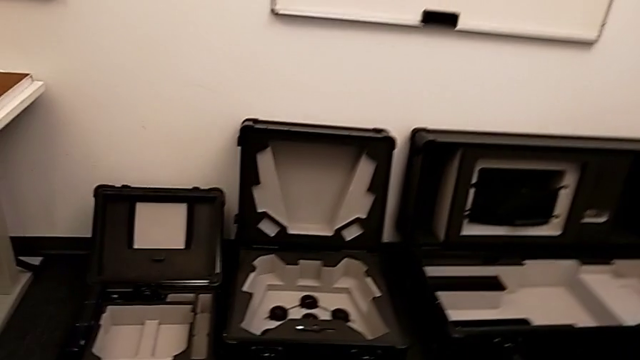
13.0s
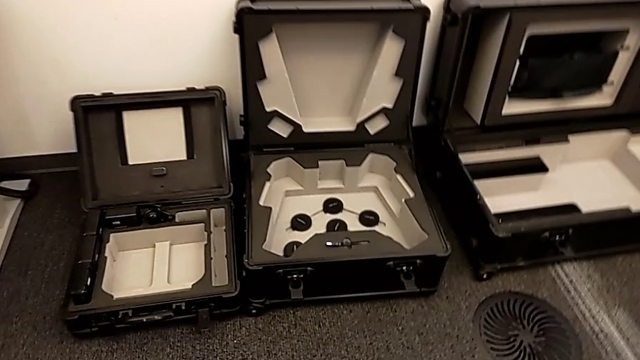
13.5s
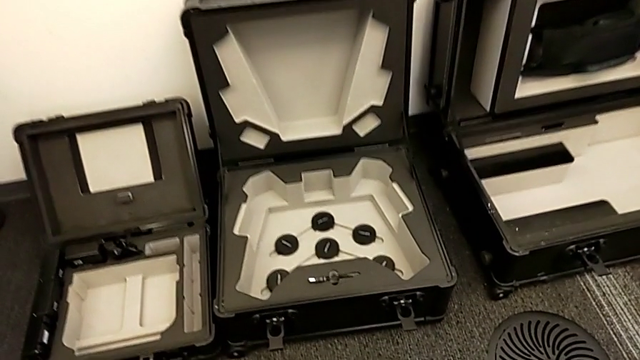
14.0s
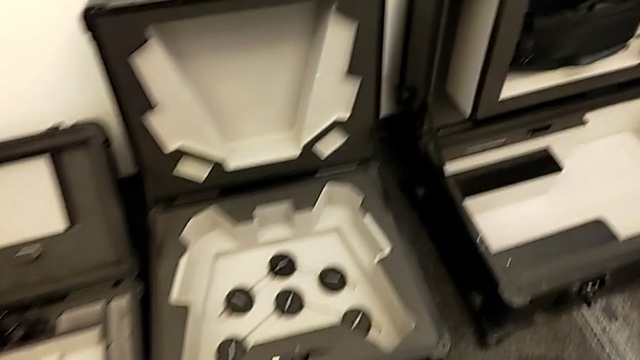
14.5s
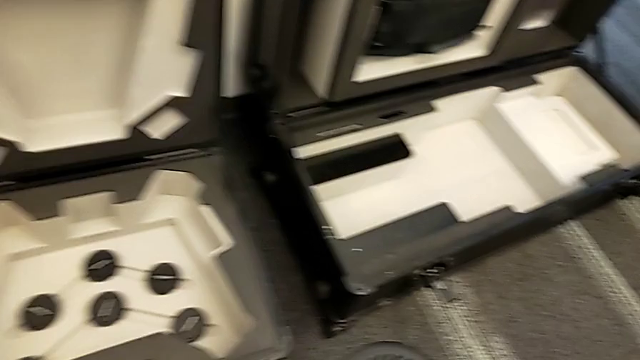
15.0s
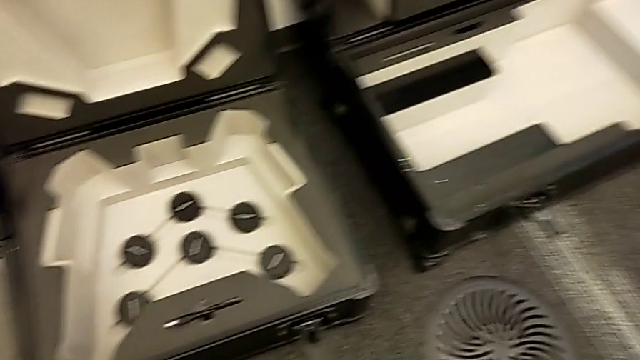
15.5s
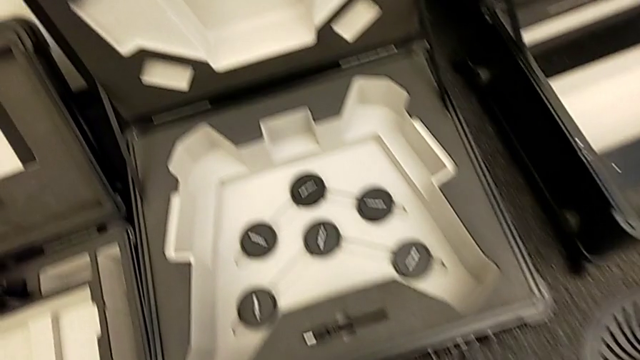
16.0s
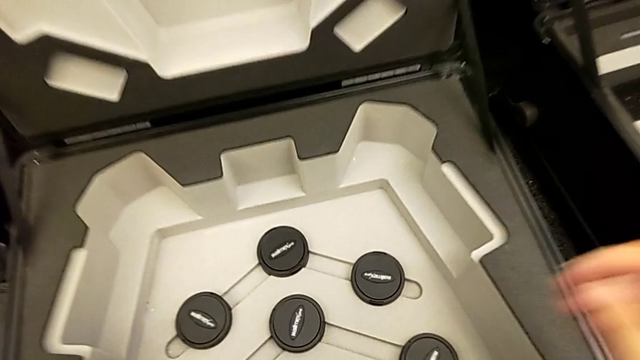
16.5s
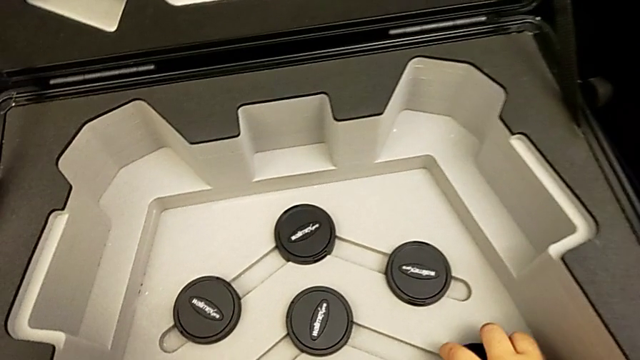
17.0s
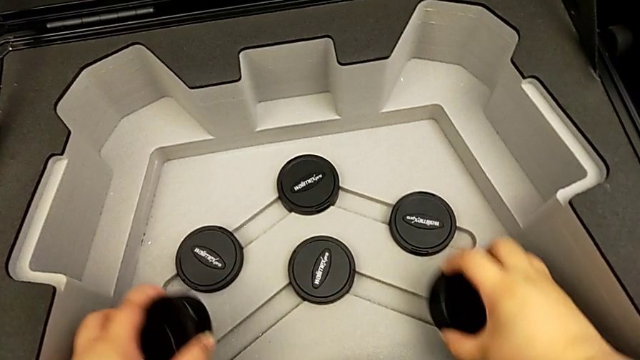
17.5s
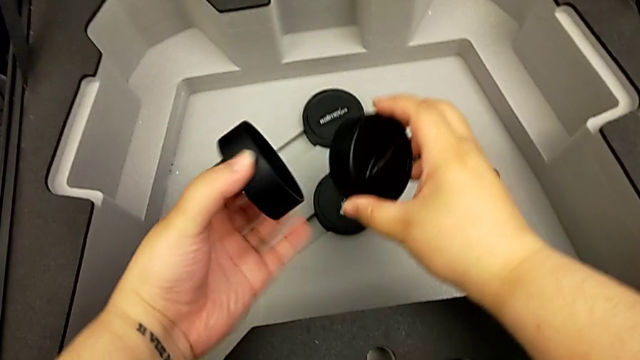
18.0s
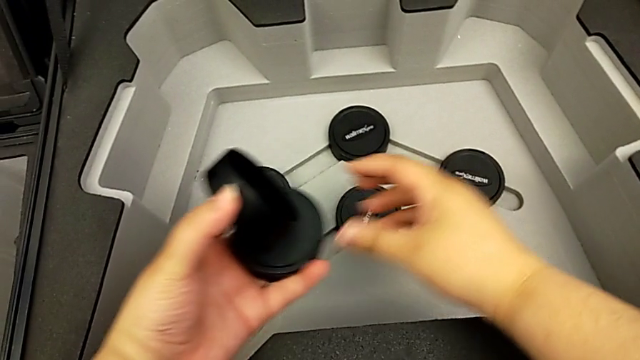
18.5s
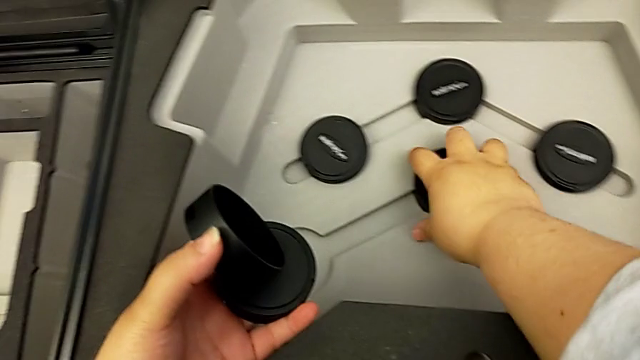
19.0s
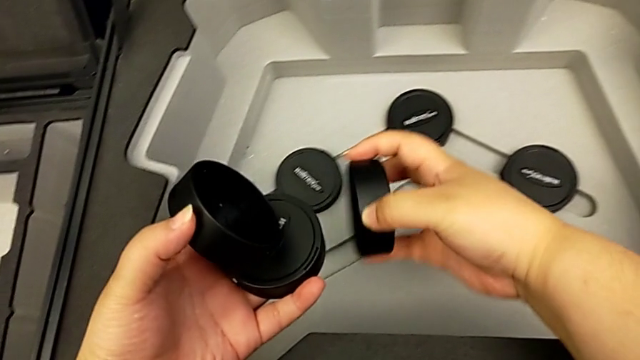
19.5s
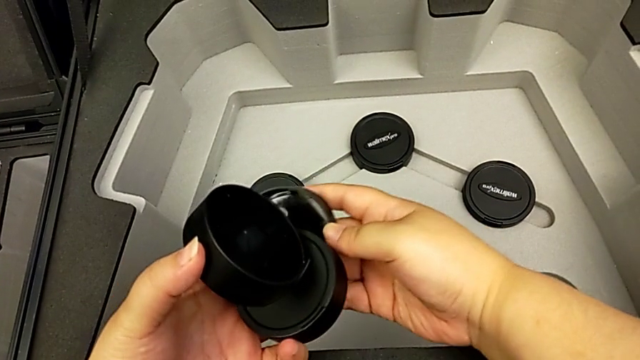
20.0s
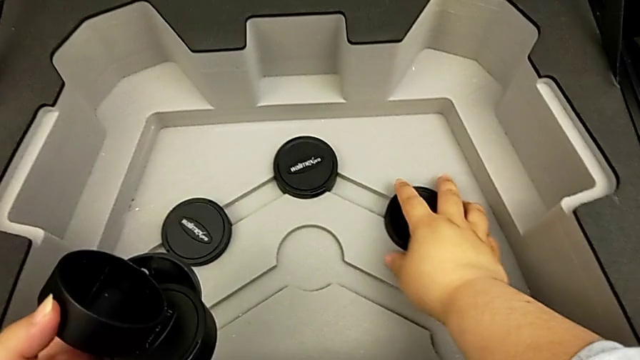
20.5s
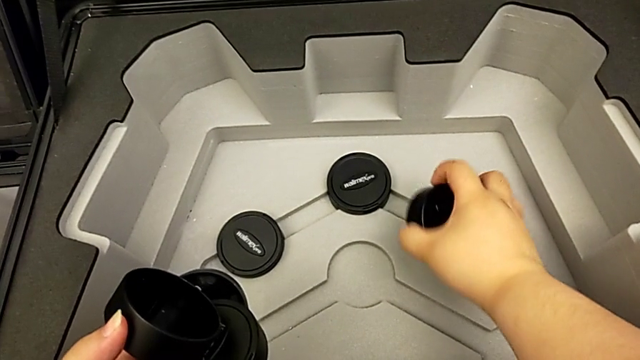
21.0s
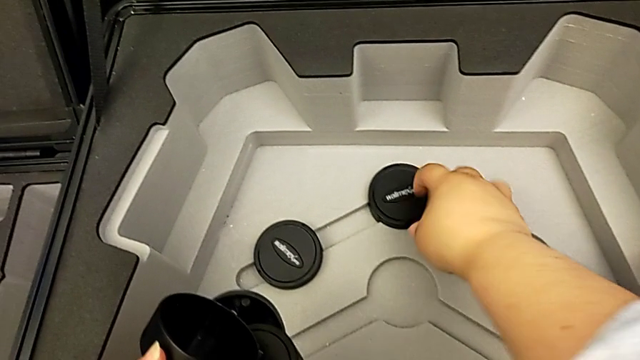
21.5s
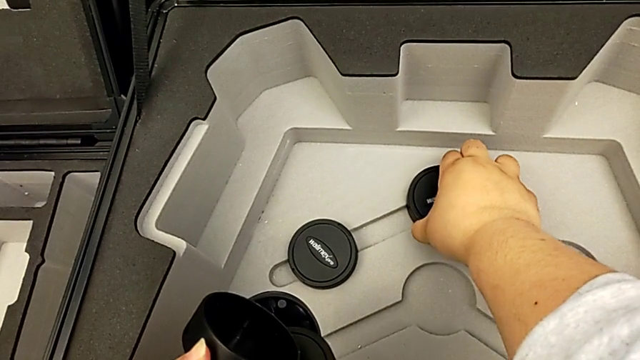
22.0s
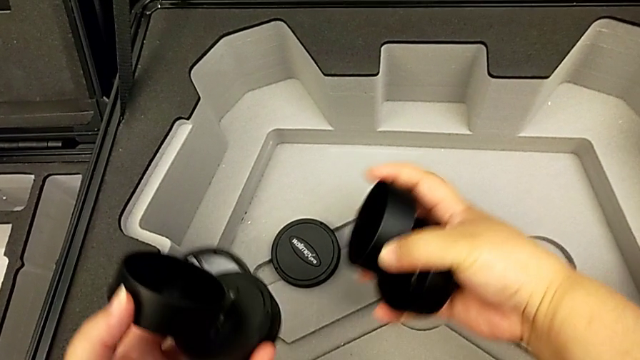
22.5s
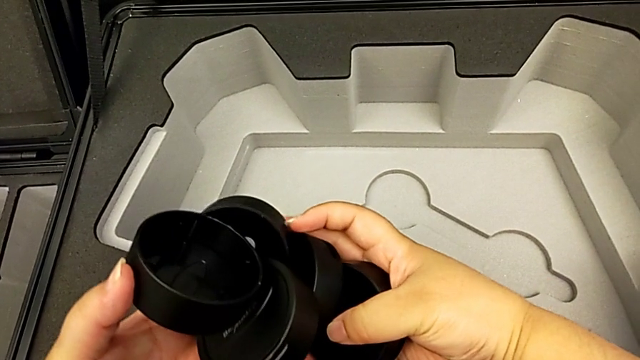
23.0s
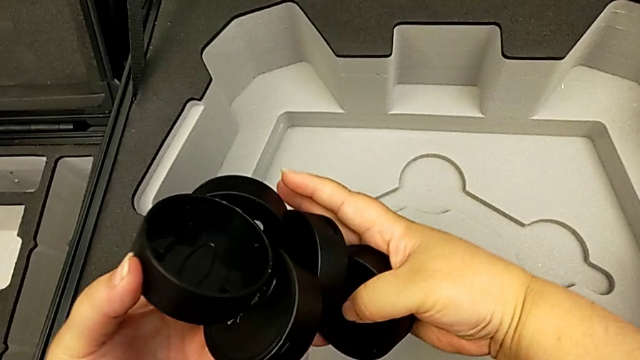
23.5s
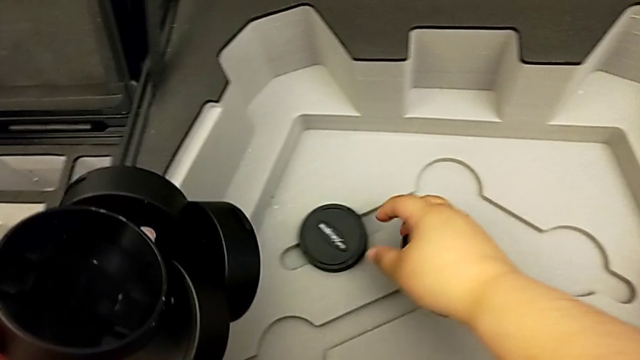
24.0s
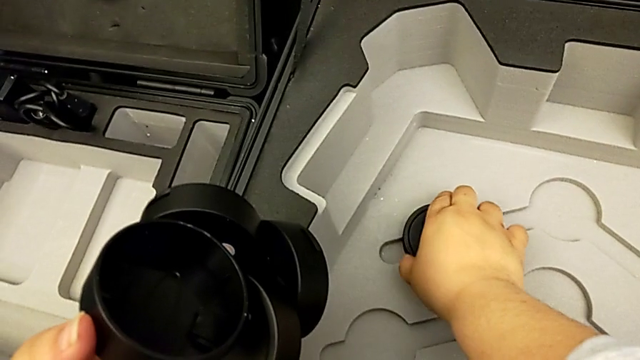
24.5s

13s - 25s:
The camera wearer is putting all the lens caps on the camera. They grab the lens caps.

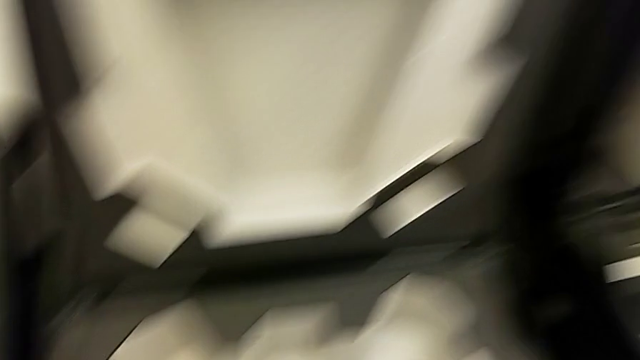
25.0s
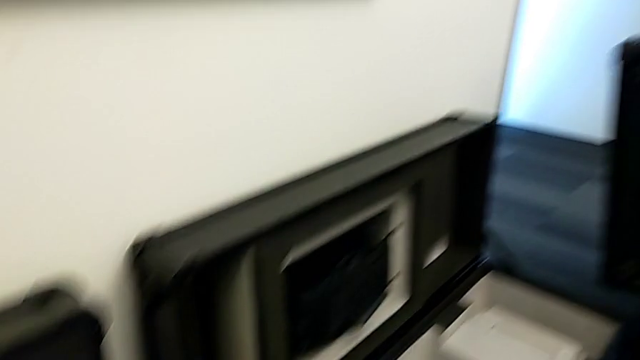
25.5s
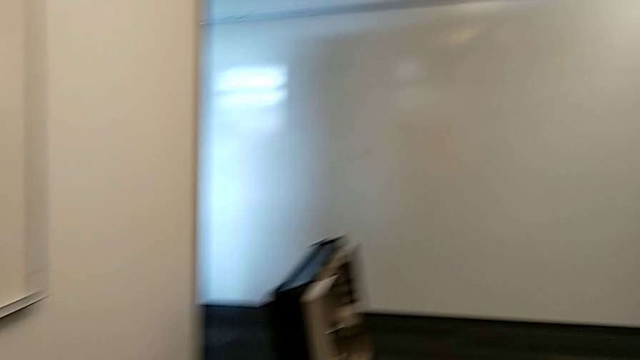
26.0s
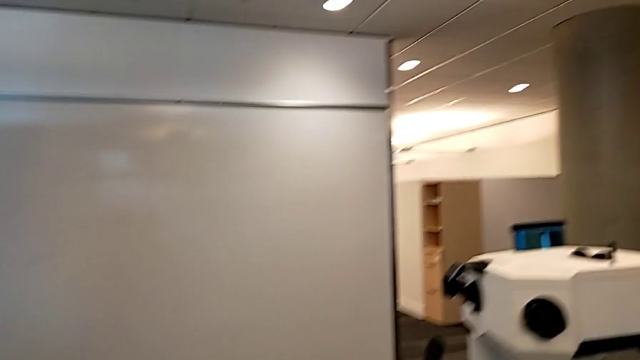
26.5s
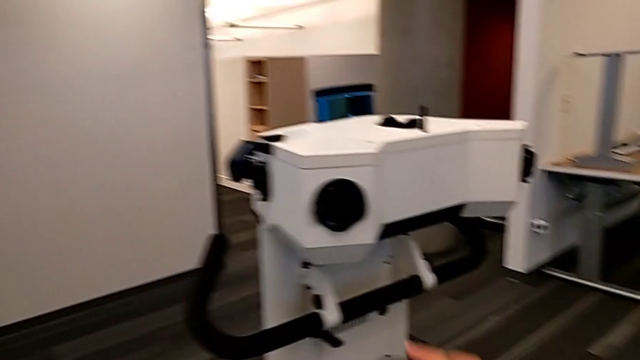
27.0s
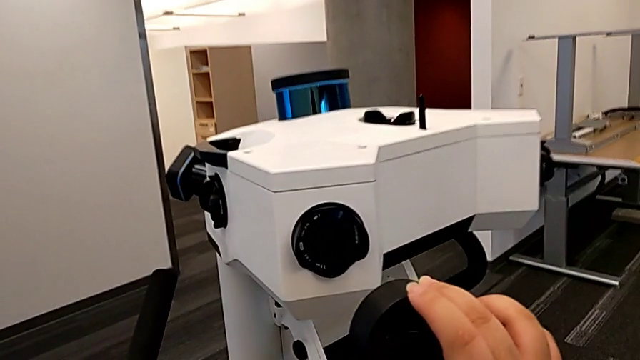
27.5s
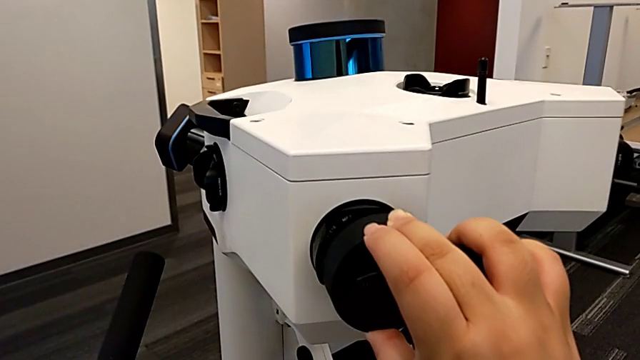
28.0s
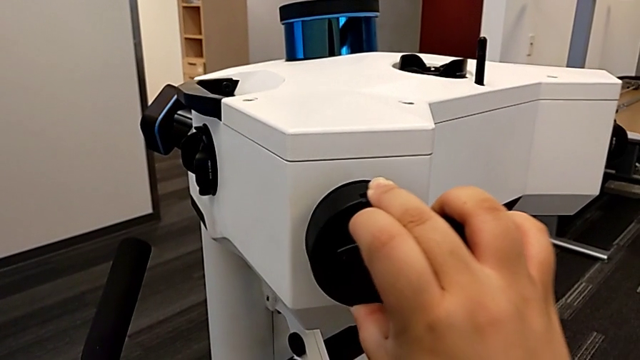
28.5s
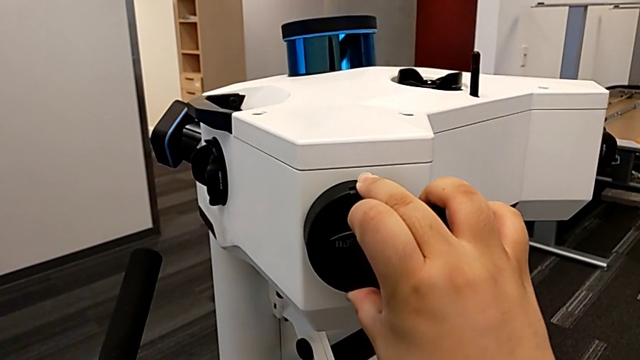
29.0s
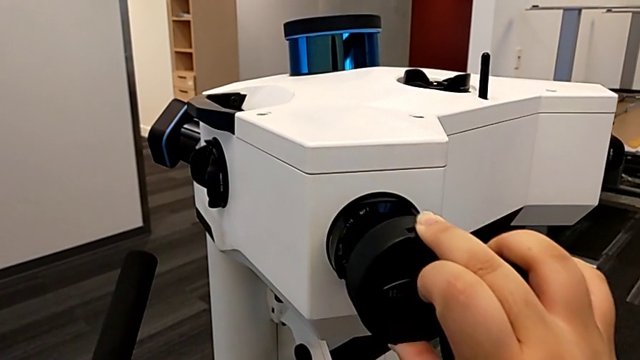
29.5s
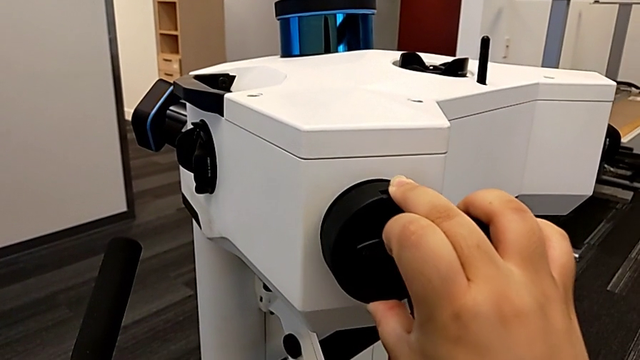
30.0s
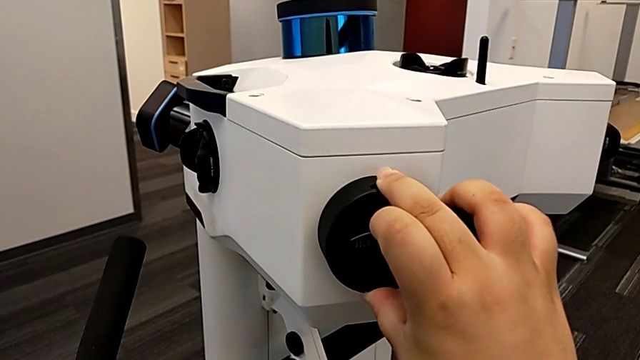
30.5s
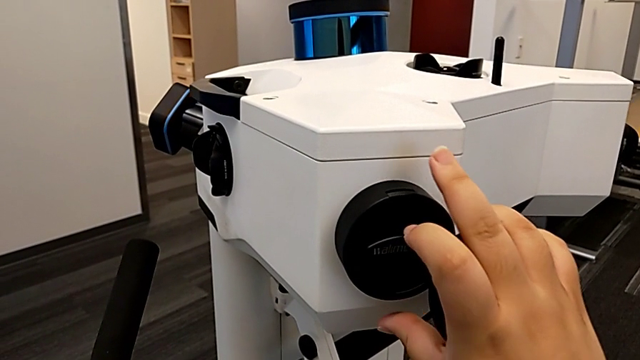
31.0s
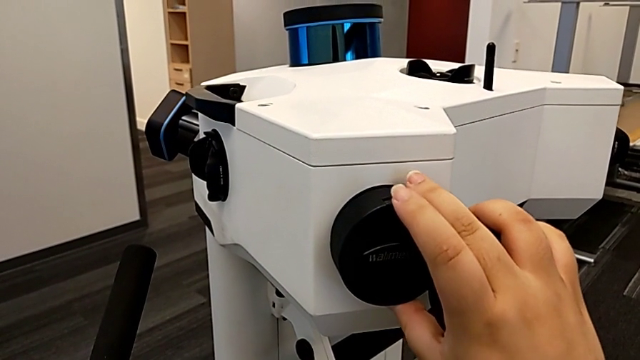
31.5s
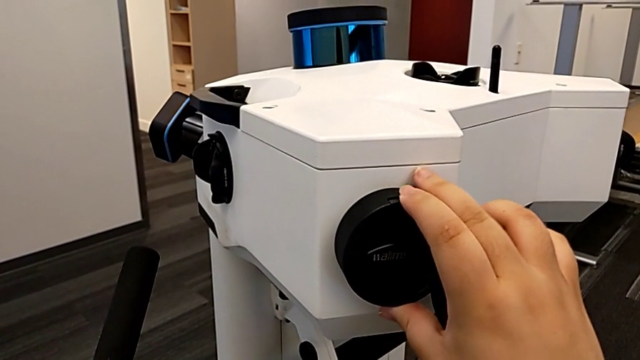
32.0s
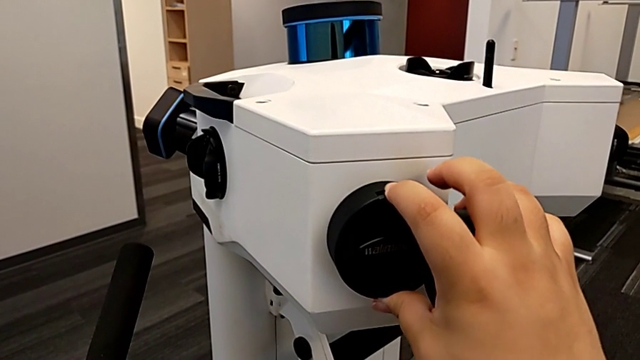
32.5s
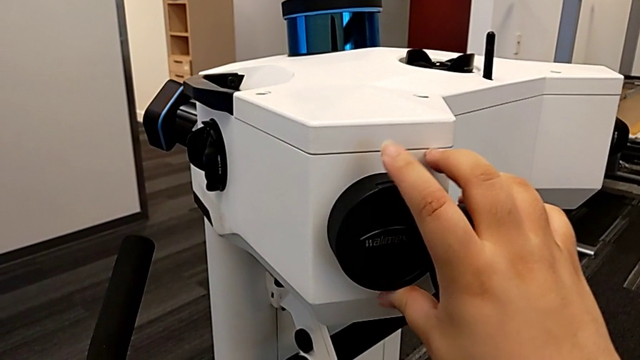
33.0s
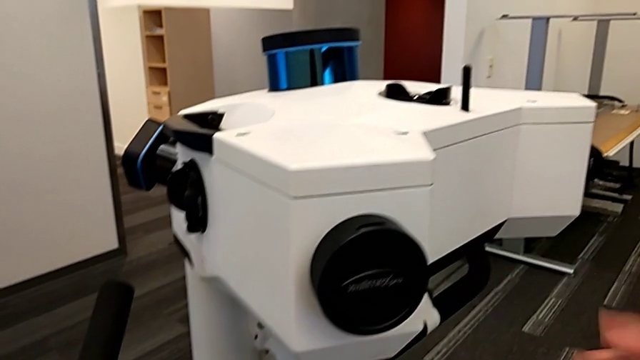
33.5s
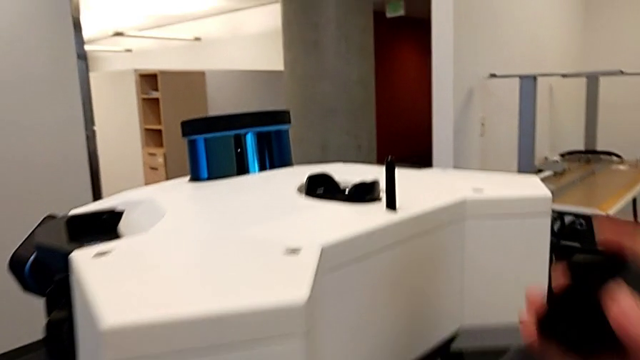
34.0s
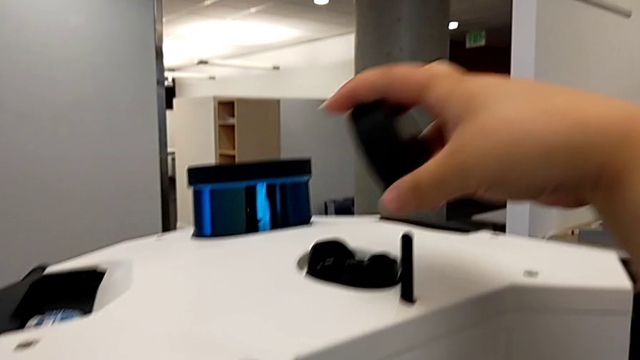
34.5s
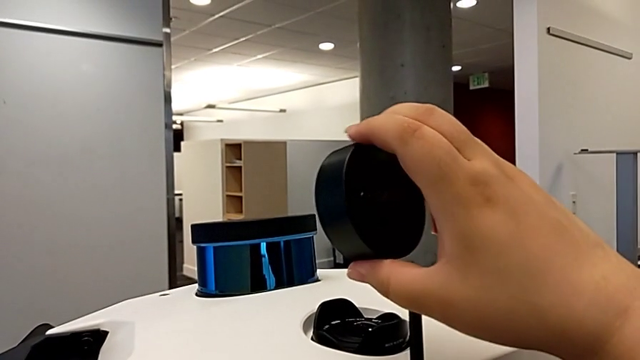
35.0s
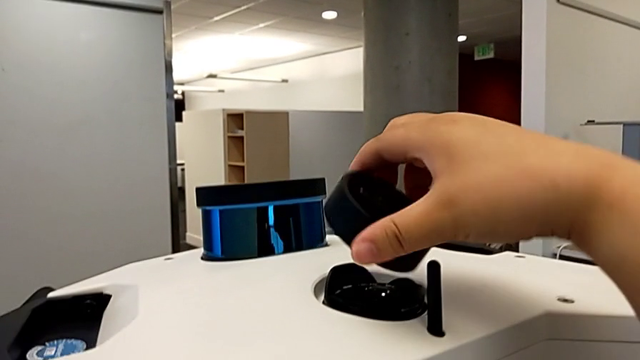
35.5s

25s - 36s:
The camera wearer is putting all the lens caps on the camera. They hold the lens cover, place the first lens caps, insert them, align the lens cover and lift the second lens cover.
